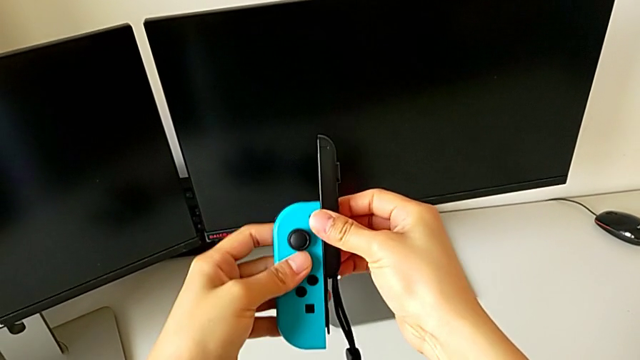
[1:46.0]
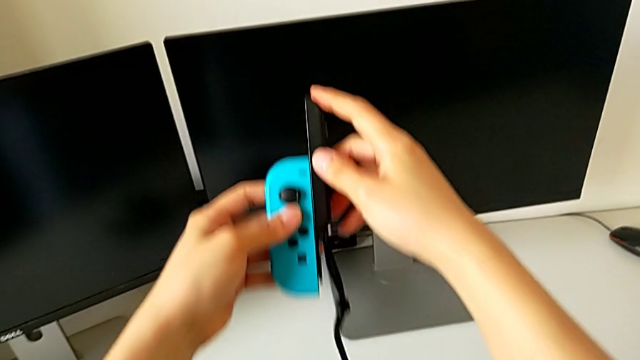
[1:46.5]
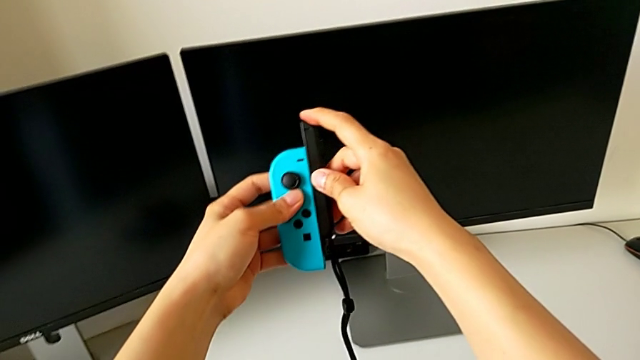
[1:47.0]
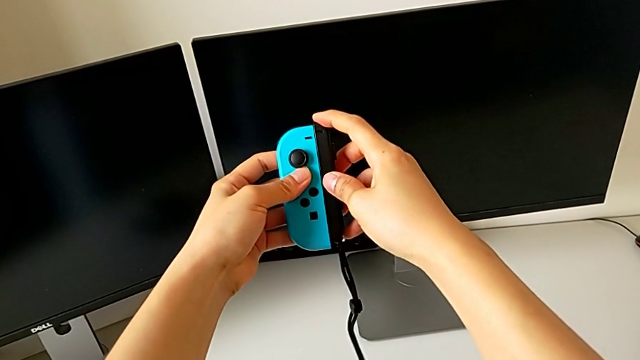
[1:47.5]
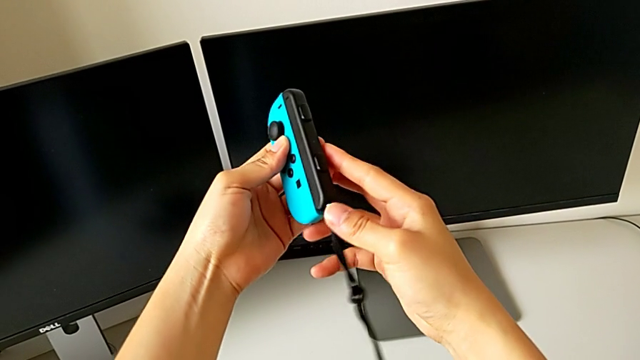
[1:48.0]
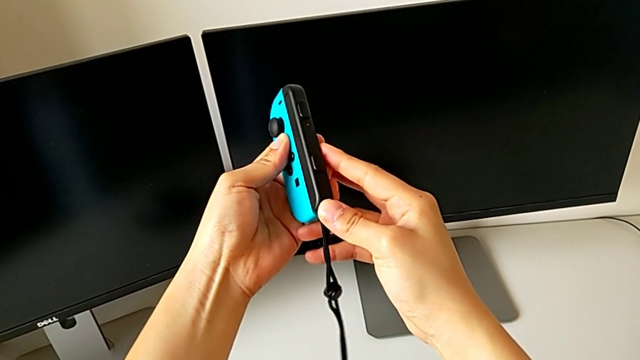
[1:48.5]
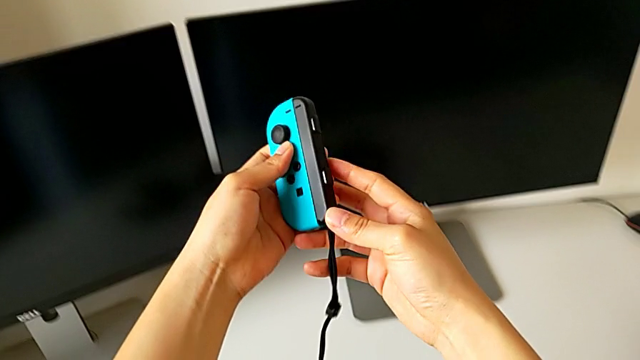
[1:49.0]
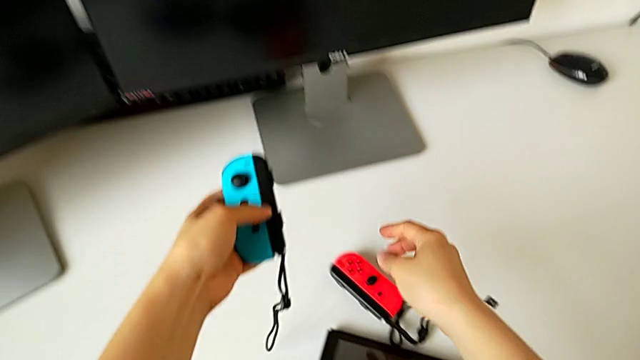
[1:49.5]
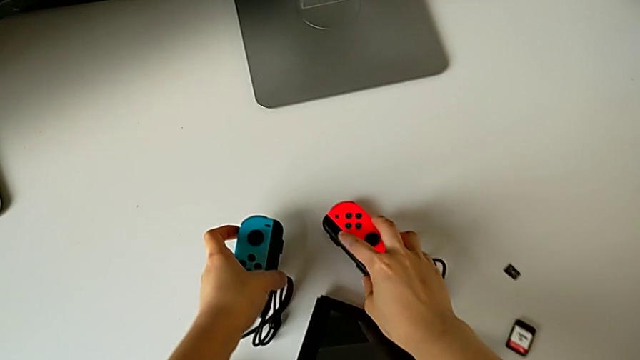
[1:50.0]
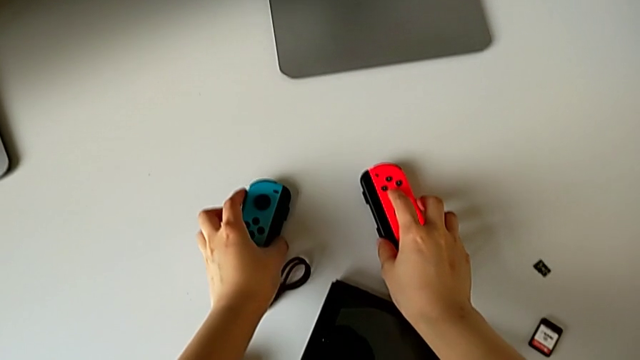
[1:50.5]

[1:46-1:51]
The camera wearer is exchanging the comfort grip for two Joy-Con controllers. They slide the blue Joy-Con controller, press the Joy-Con strap lock and begin to place the blue Joy-Con controller.

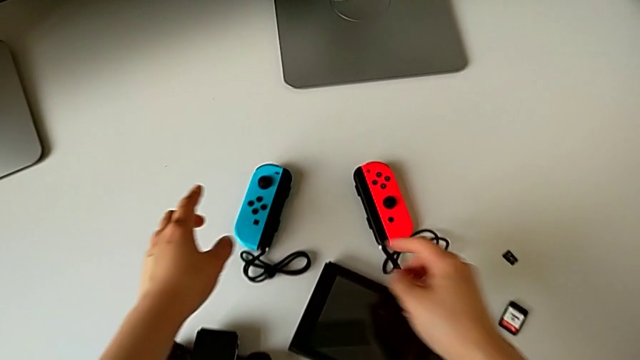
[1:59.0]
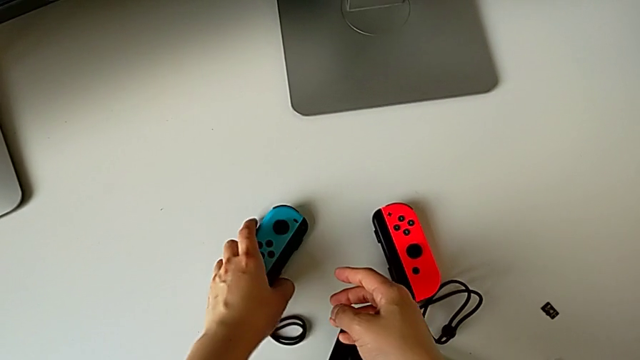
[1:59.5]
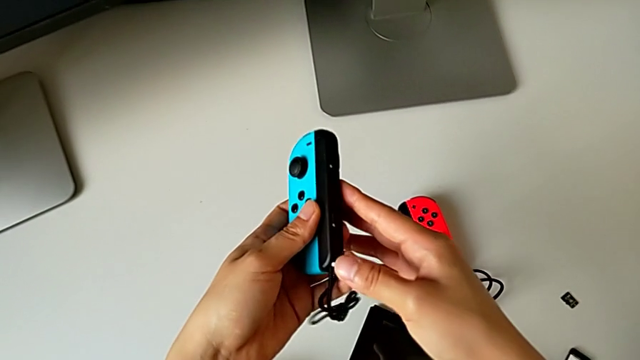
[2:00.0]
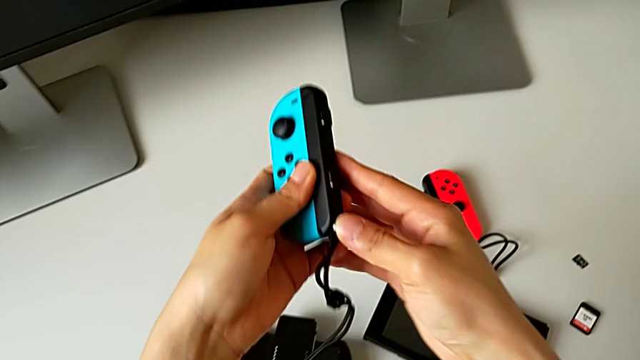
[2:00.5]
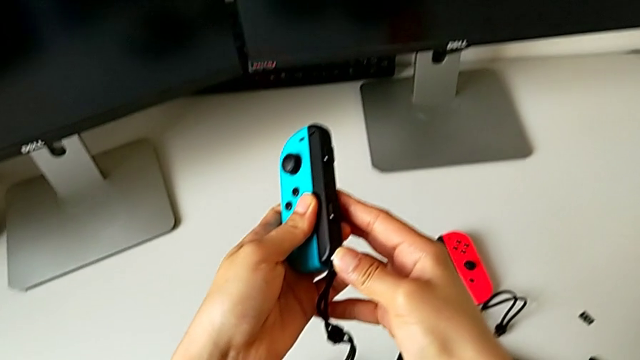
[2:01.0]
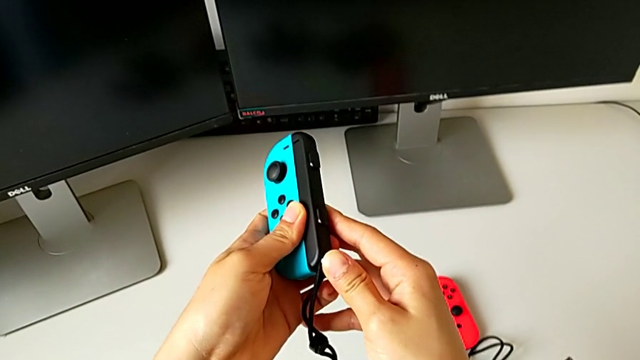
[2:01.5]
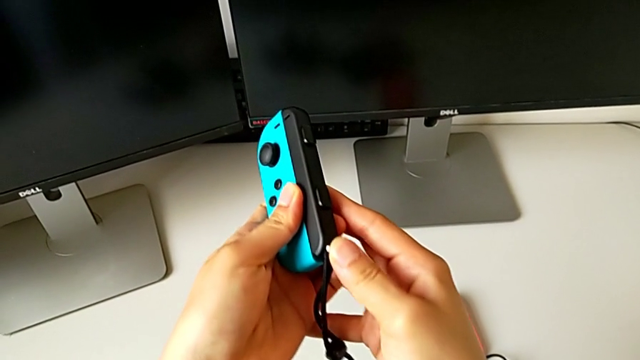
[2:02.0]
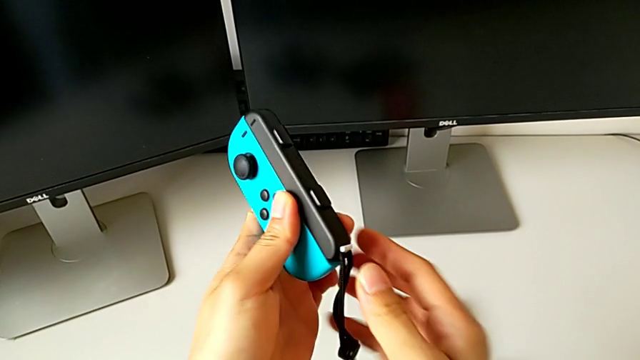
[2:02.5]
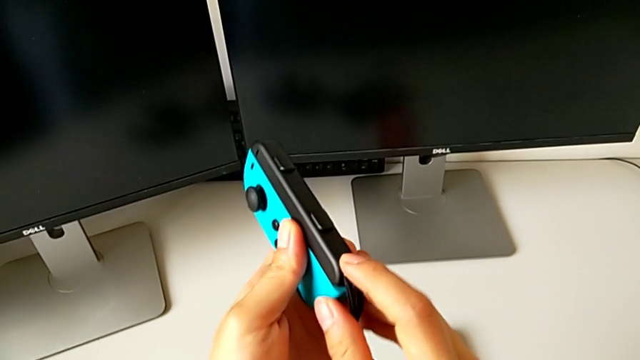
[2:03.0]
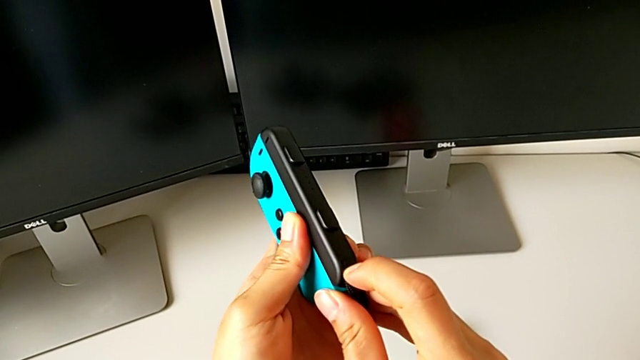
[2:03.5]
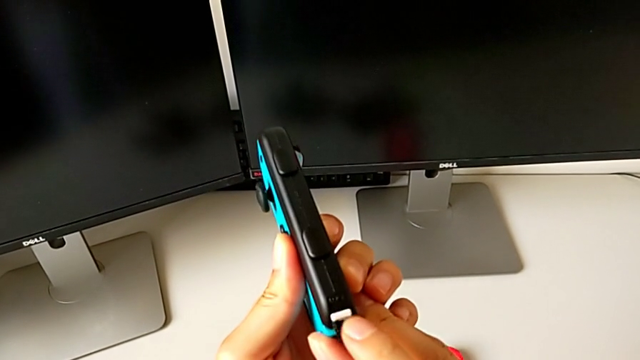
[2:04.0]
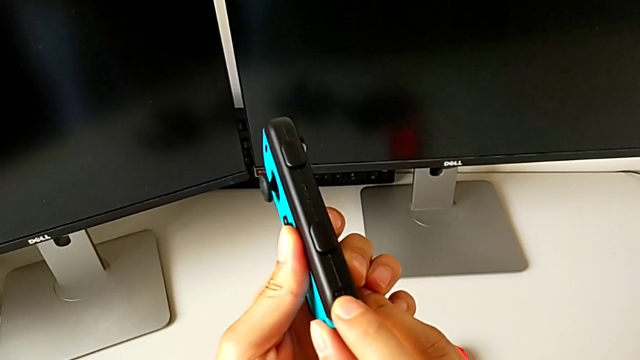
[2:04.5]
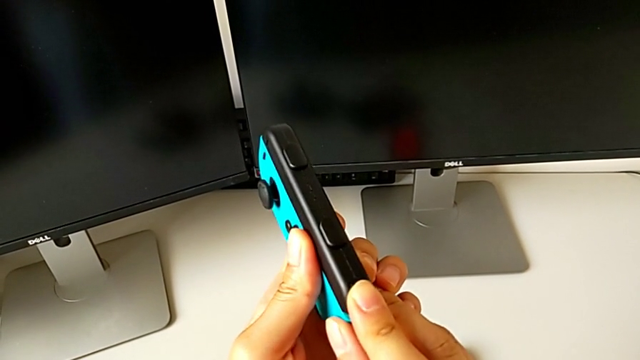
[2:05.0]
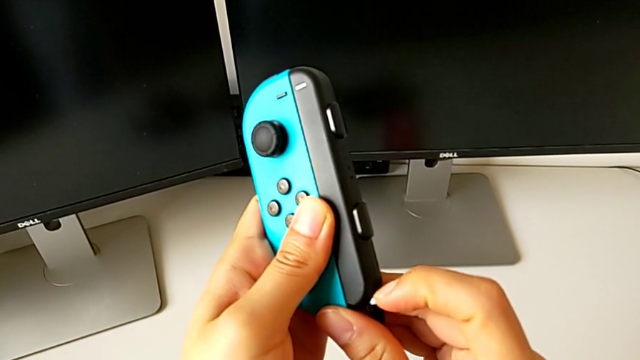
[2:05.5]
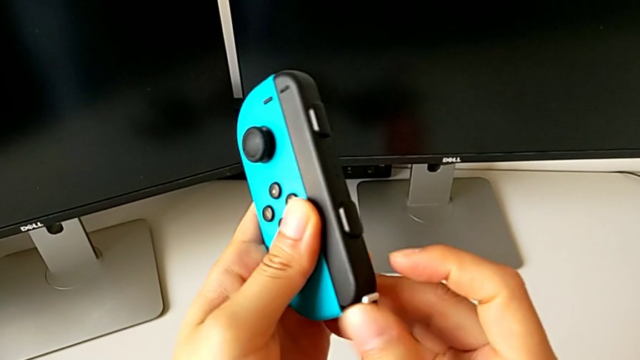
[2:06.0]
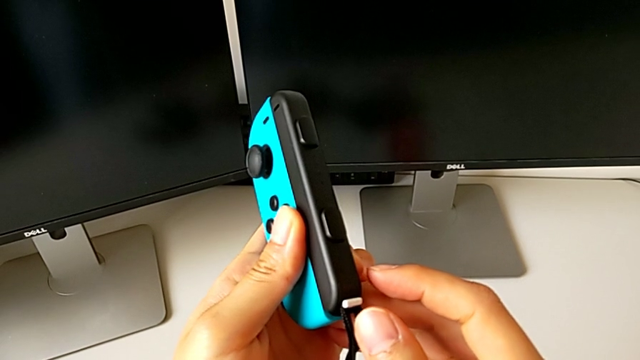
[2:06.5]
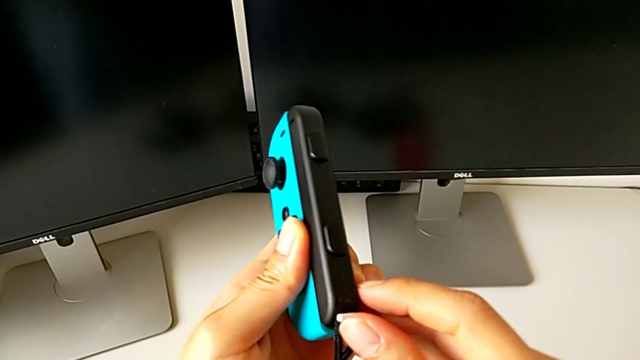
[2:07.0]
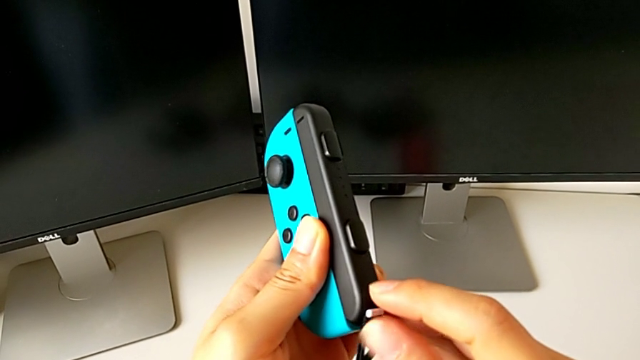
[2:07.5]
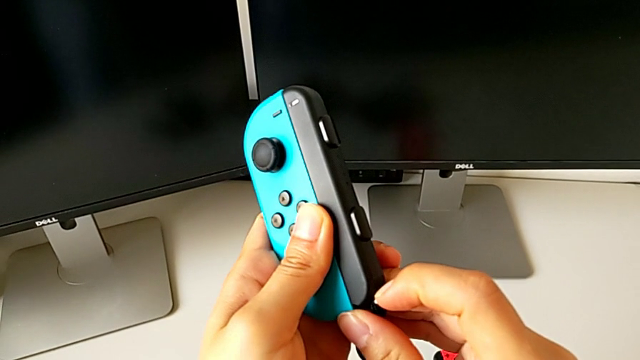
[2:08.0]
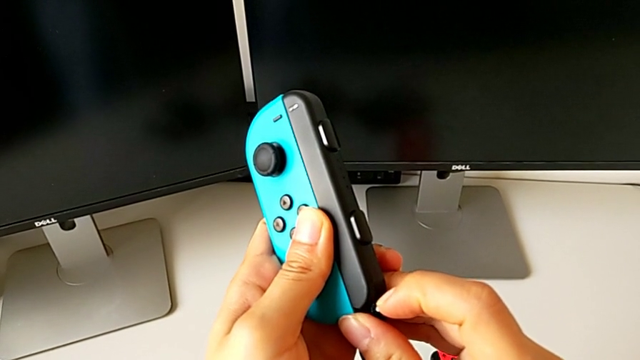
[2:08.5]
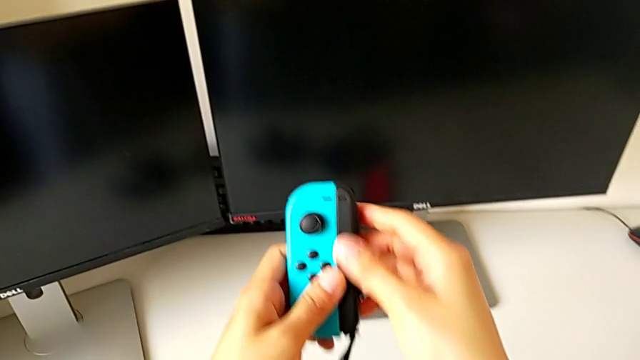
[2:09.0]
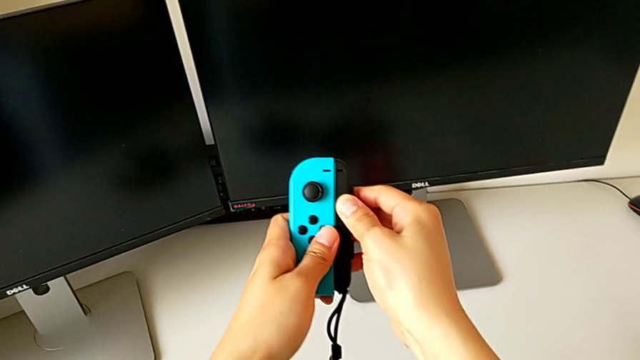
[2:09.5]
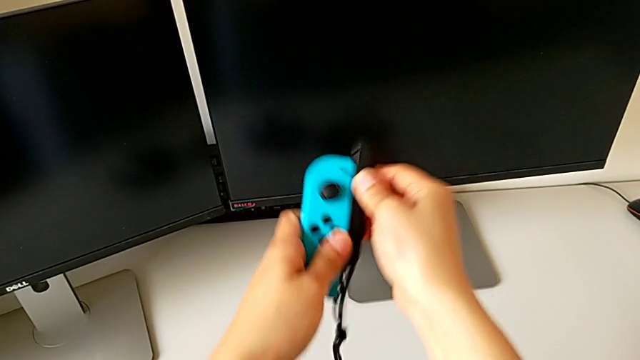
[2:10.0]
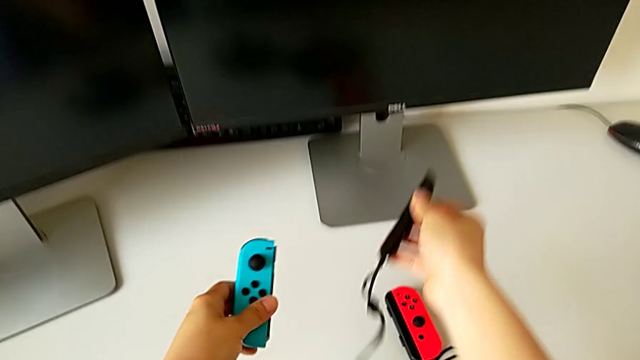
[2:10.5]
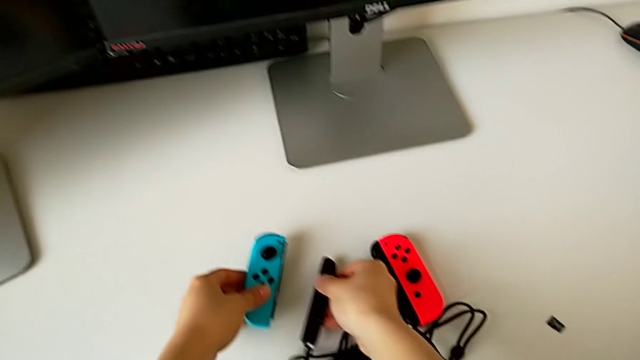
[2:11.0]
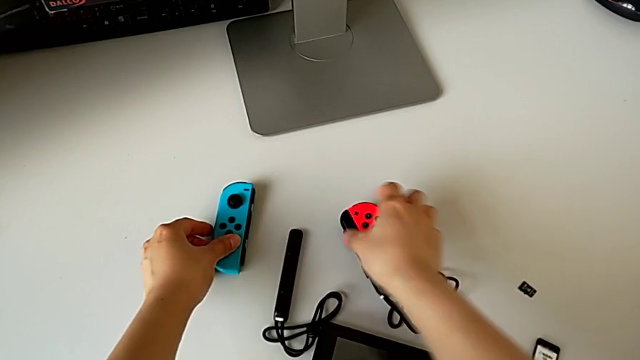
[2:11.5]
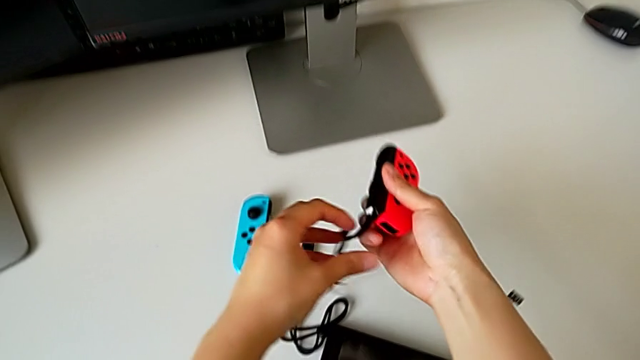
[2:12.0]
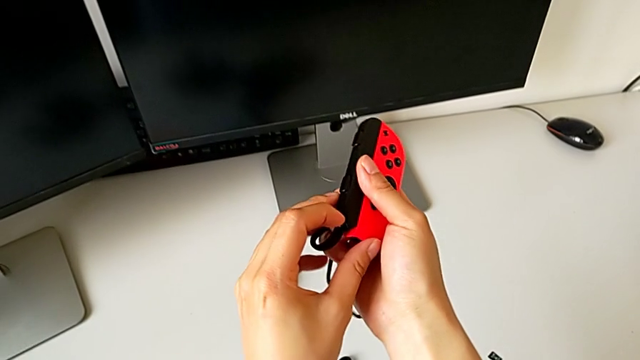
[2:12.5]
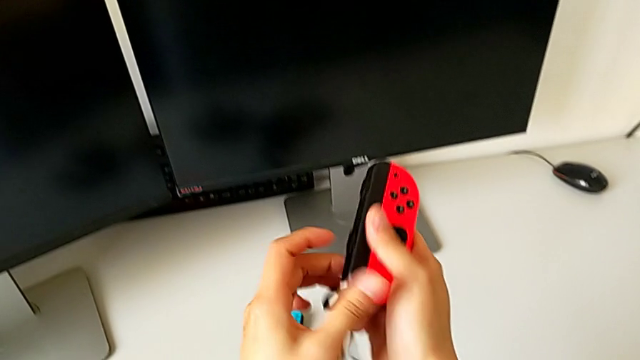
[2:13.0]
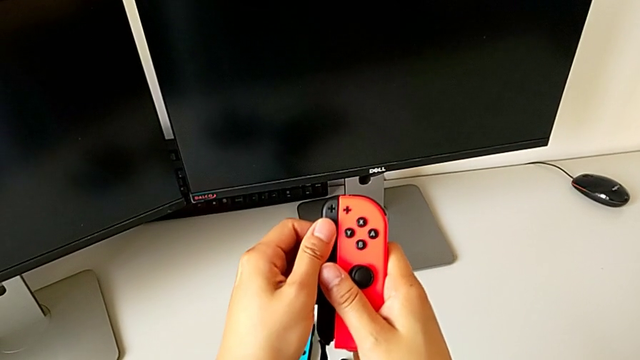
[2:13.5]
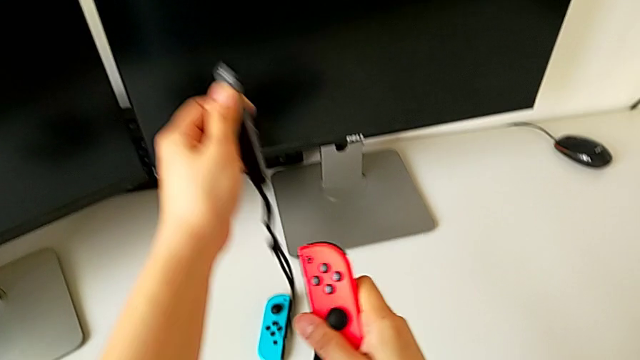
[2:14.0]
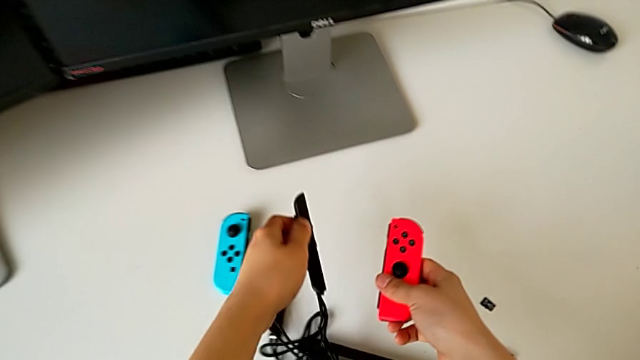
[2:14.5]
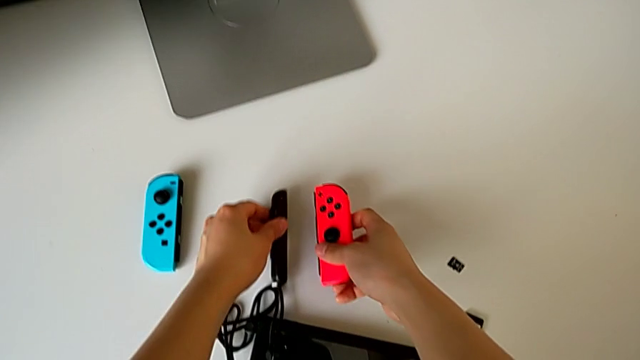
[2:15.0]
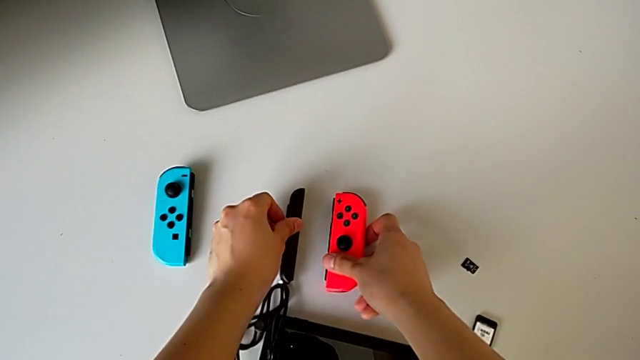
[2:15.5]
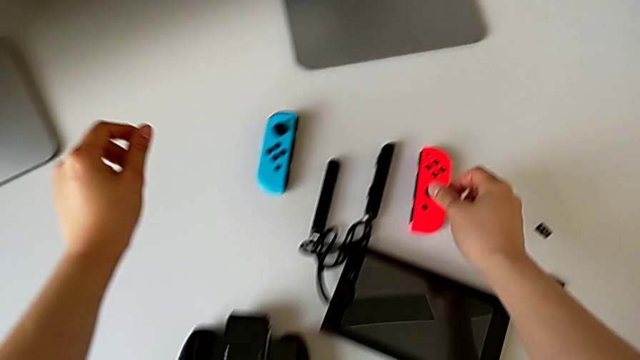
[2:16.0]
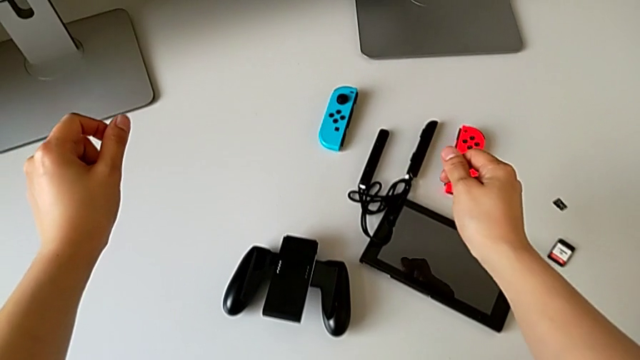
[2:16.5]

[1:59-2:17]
The camera wearer is exchanging the Joy-Con controllers for the handheld mode. They lift the blue Joy-Con controller, push the Joy-Con strap lock, pull it, push it, inspect it and press it. They withdraw the blue Joy-Con controller, place it, grab the red Joy-Con controller and press the Joy-Con strap lock, all with the right hand. They withdraw the red Joy-Con controller and place it.
